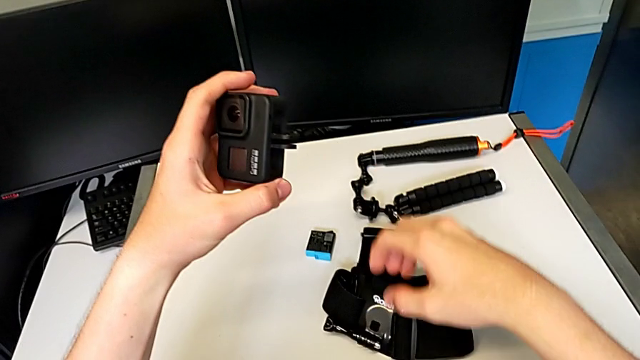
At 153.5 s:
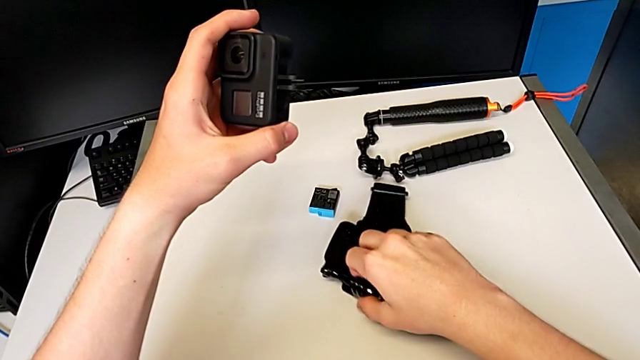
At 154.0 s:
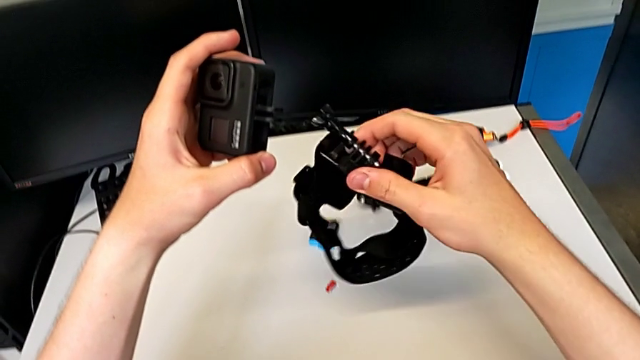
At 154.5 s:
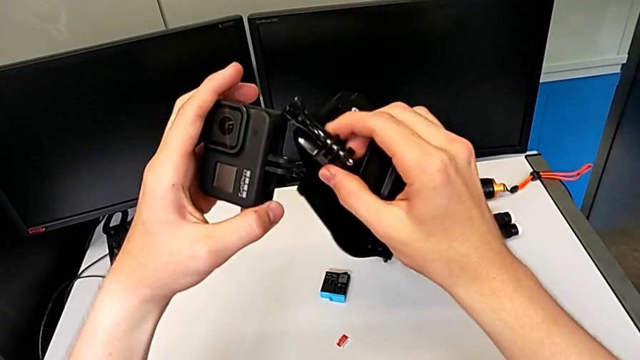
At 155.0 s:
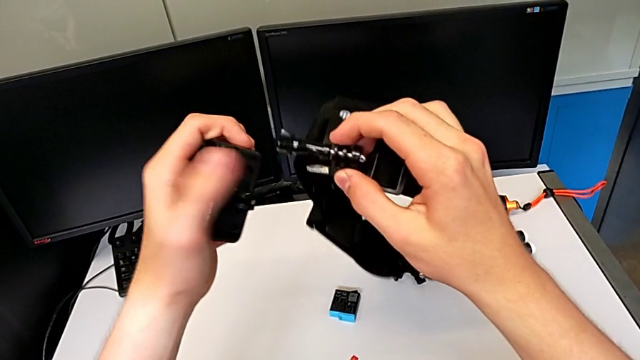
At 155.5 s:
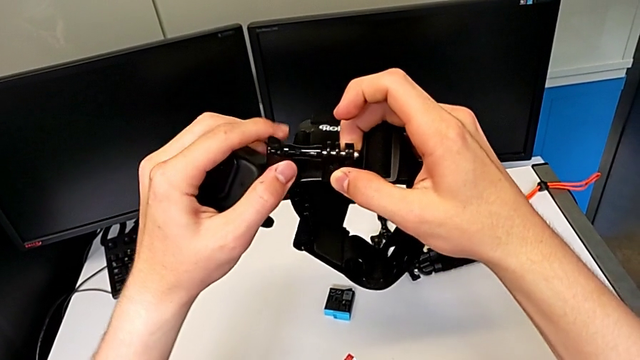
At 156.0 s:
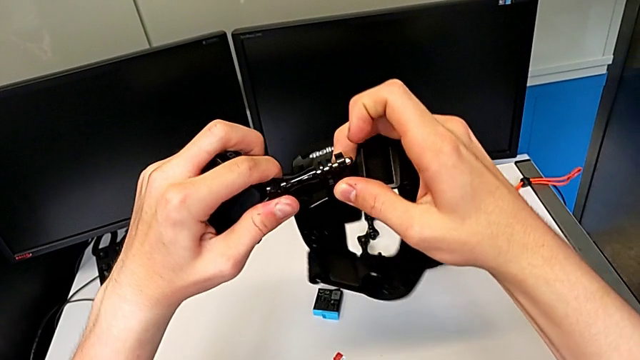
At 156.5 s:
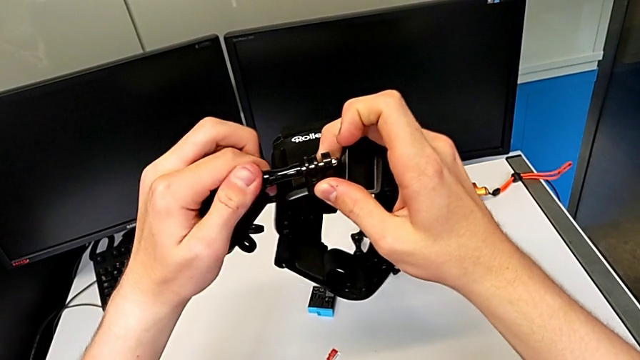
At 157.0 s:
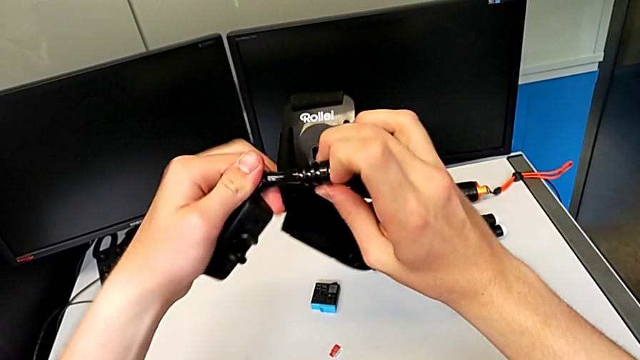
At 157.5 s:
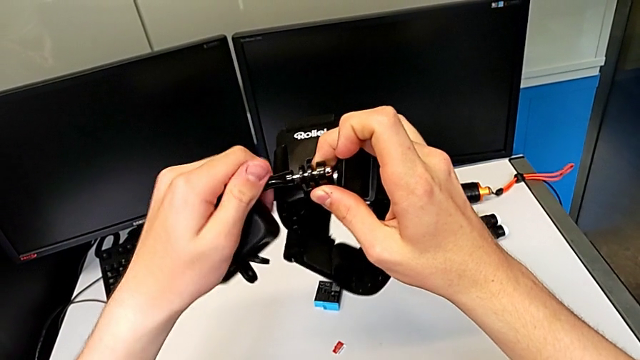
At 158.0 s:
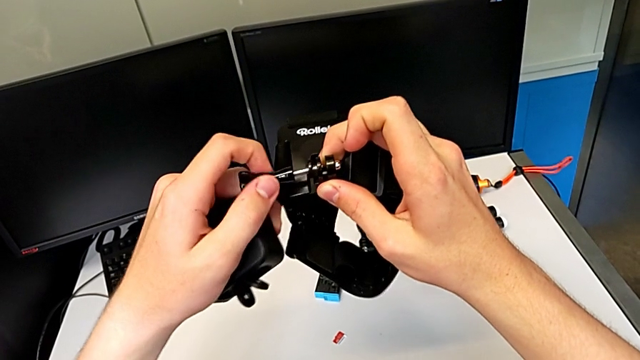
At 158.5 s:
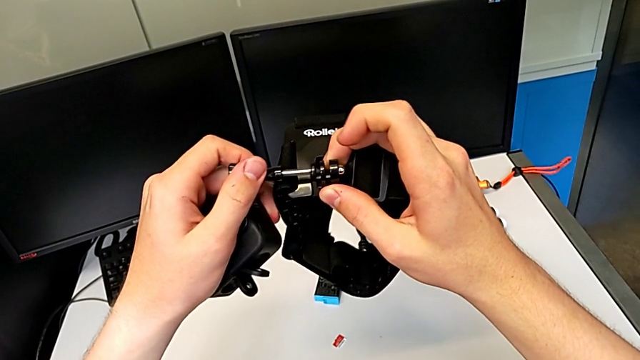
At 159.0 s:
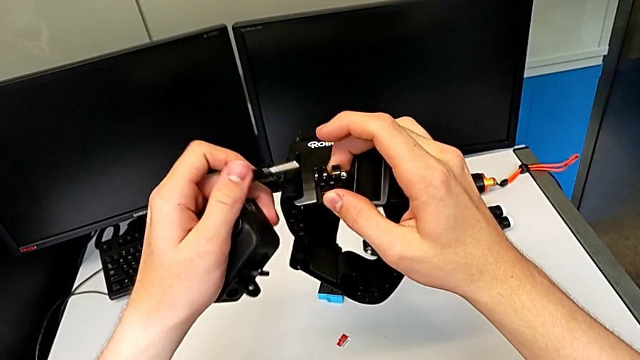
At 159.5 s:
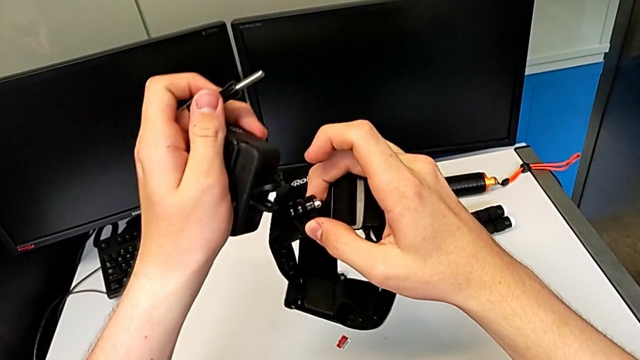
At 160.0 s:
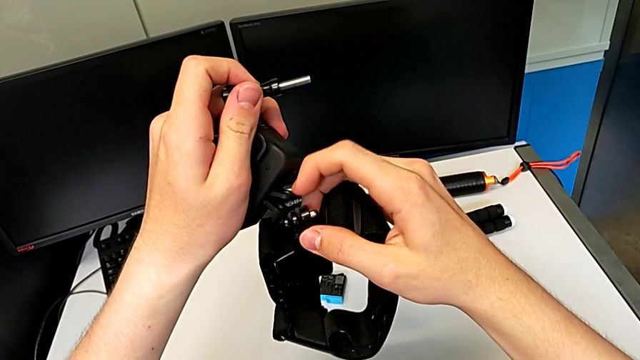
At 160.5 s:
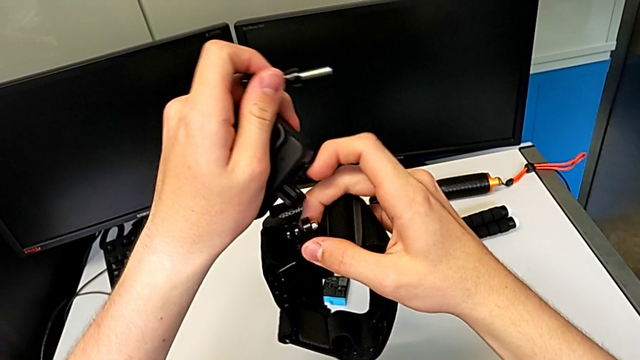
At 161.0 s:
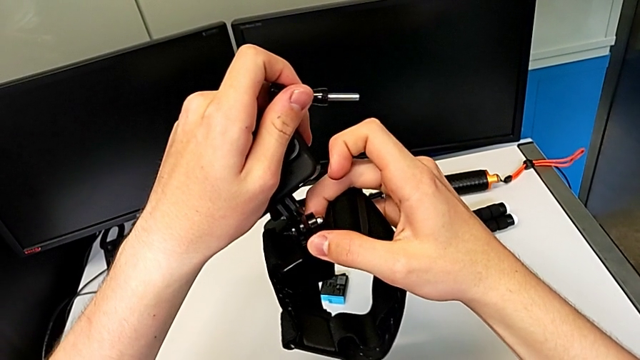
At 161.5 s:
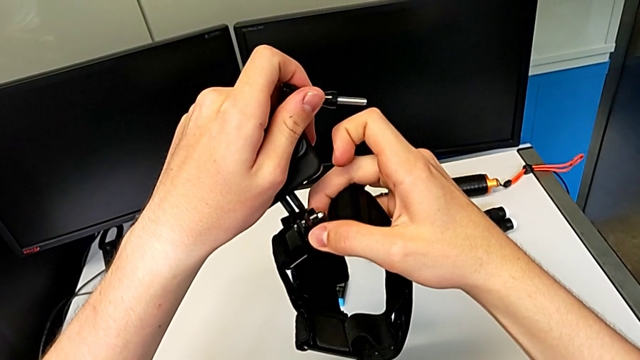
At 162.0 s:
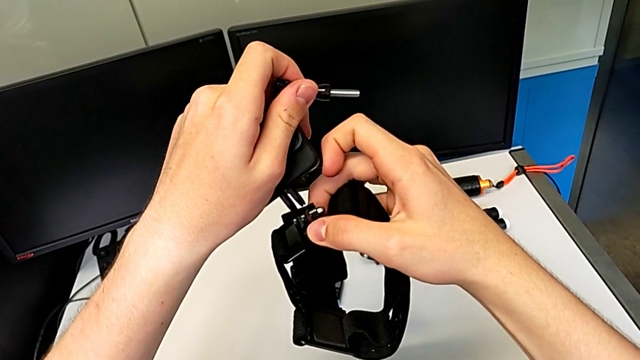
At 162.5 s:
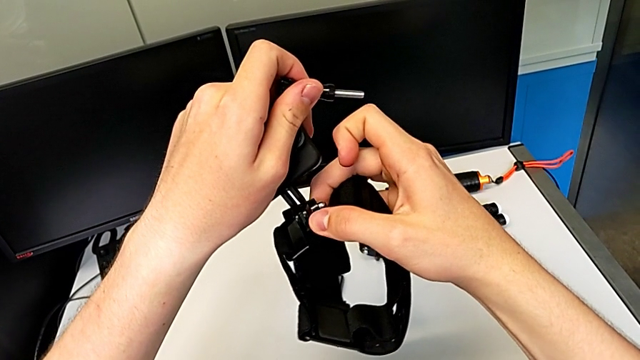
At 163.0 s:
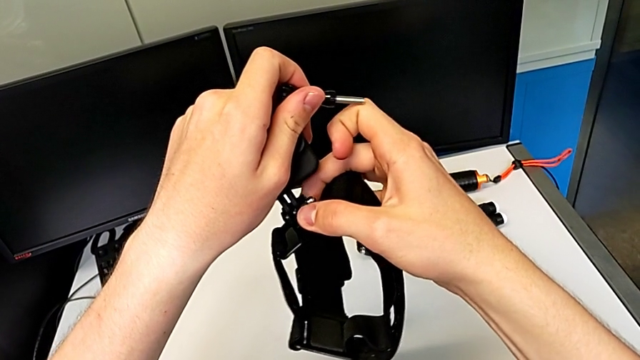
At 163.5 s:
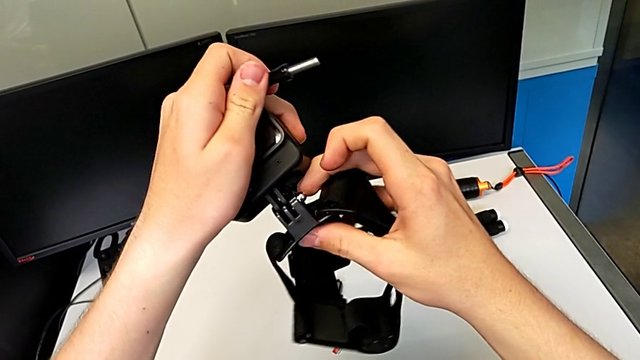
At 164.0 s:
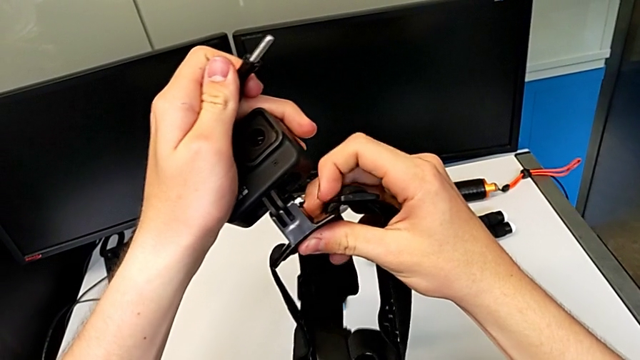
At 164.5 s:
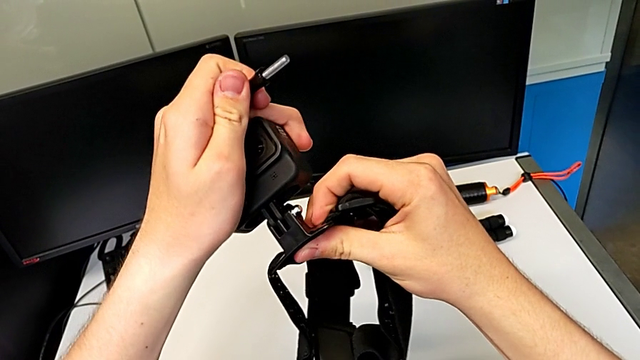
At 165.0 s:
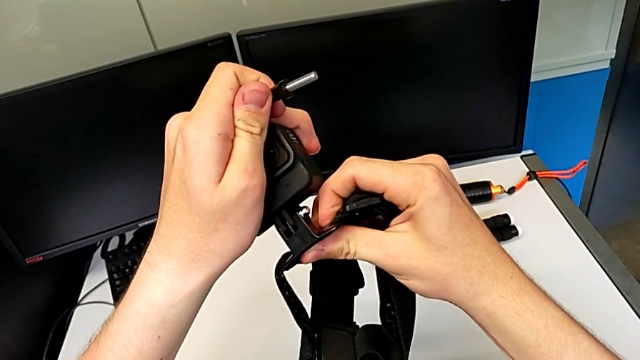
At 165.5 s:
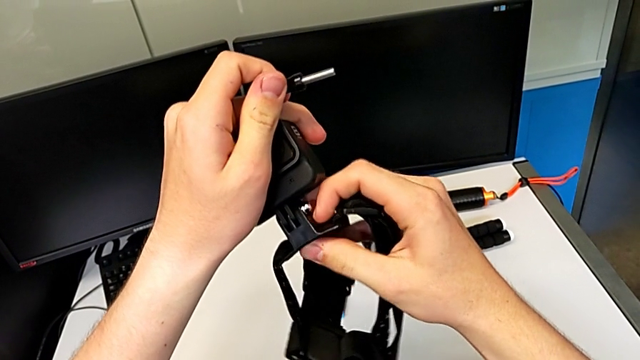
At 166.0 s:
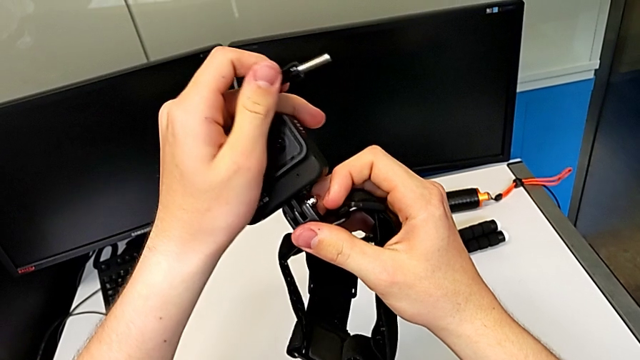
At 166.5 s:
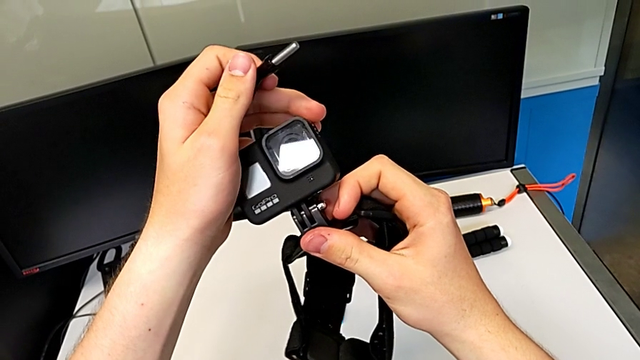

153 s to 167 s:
The camera wearer is putting the strap into the GoPro camera. They keep unscrewing the black strap and insert the black GoPro.

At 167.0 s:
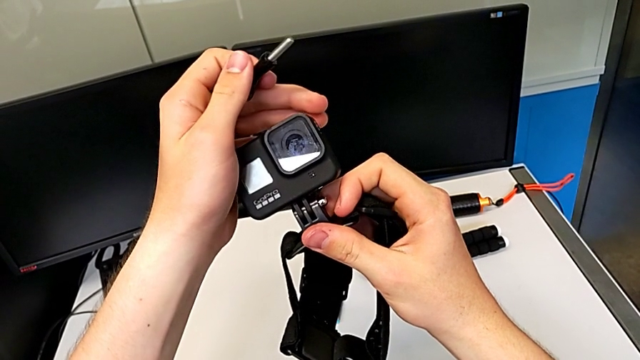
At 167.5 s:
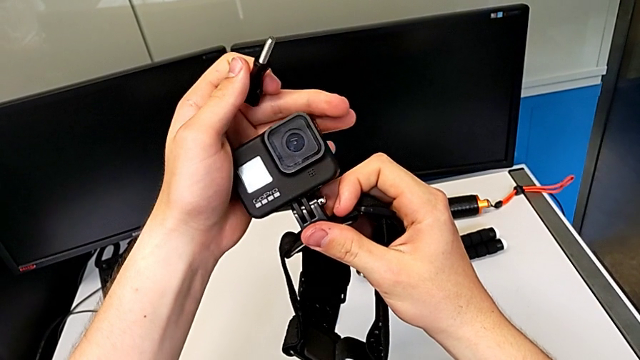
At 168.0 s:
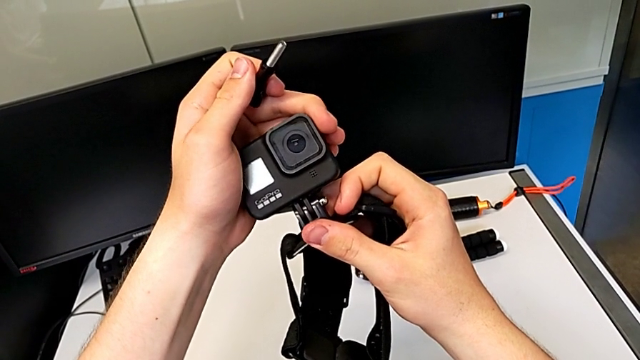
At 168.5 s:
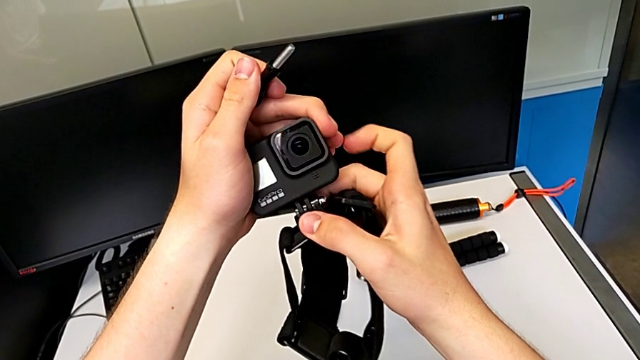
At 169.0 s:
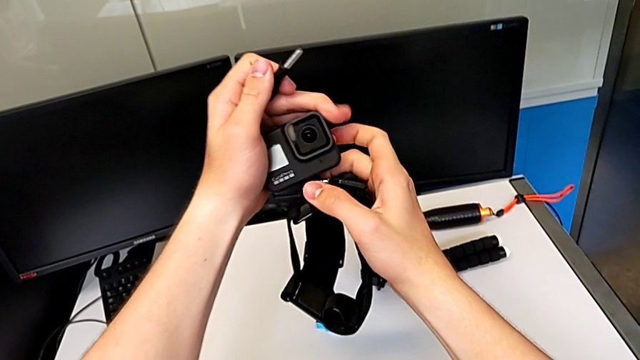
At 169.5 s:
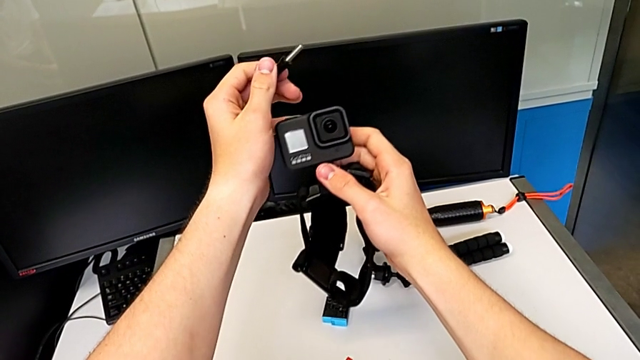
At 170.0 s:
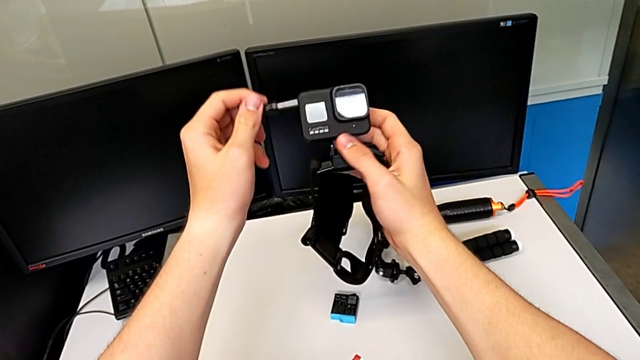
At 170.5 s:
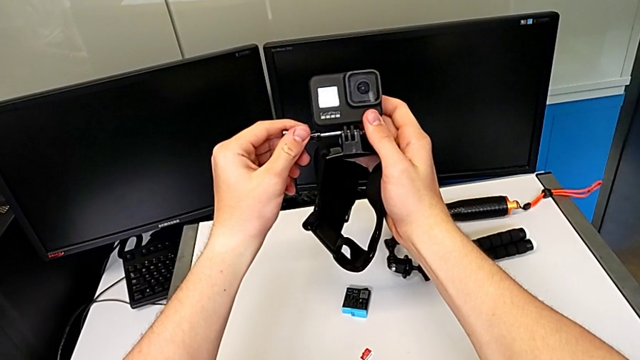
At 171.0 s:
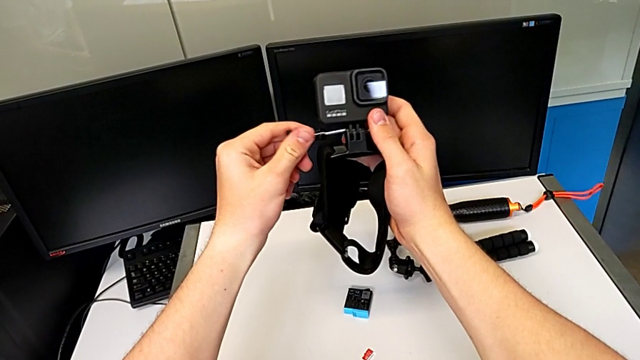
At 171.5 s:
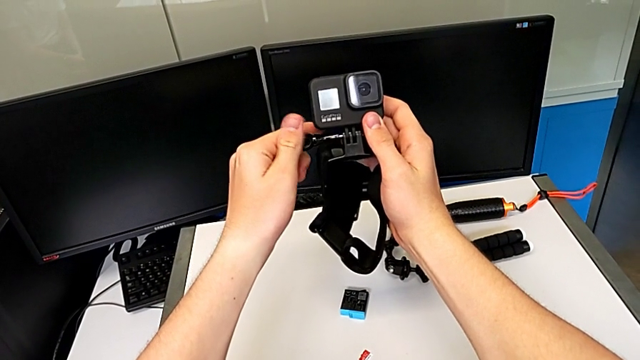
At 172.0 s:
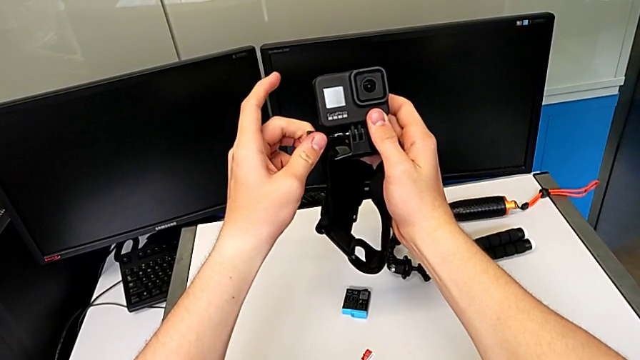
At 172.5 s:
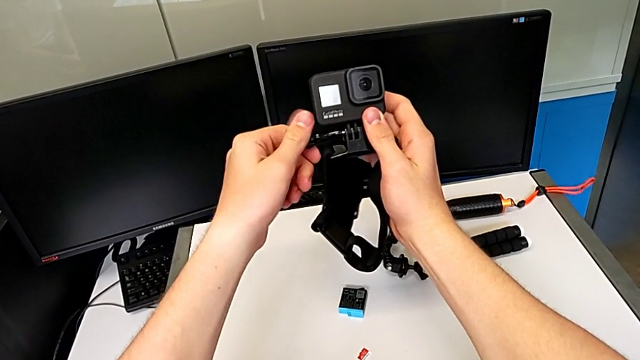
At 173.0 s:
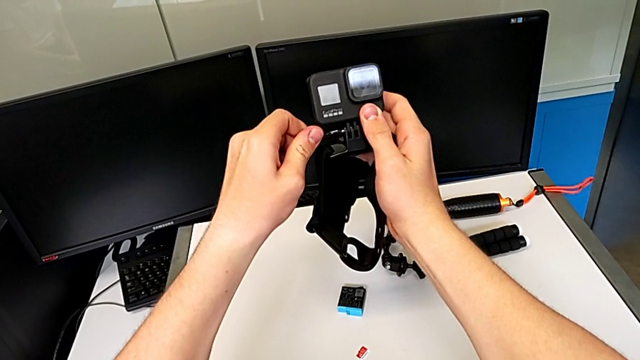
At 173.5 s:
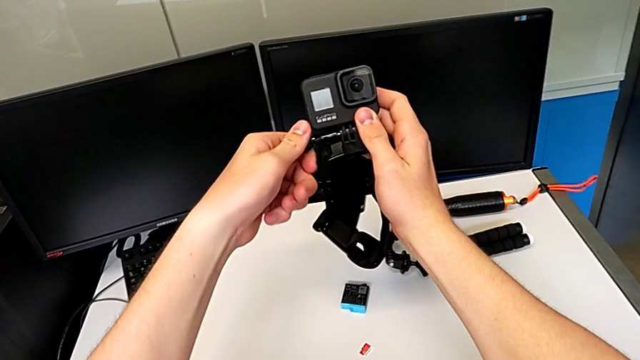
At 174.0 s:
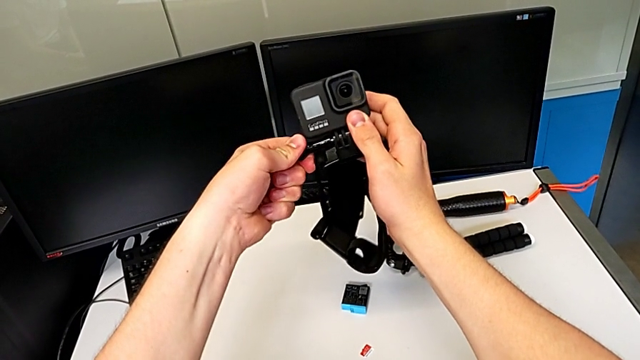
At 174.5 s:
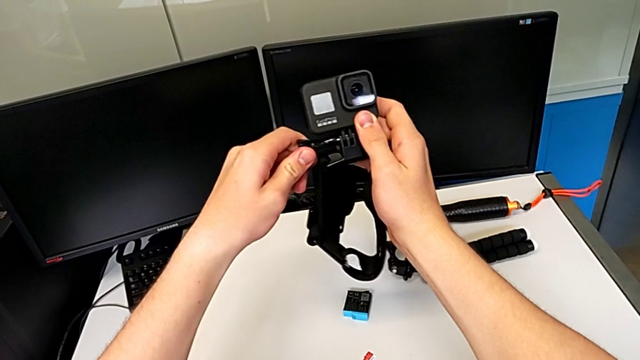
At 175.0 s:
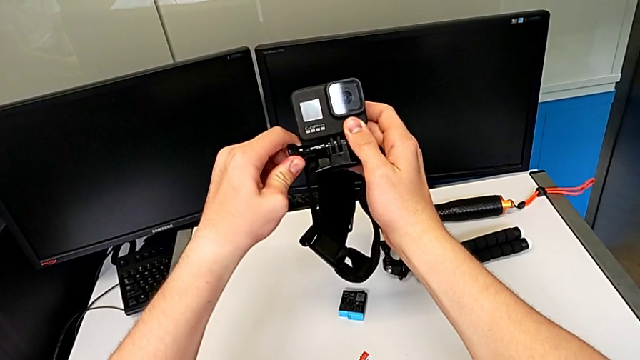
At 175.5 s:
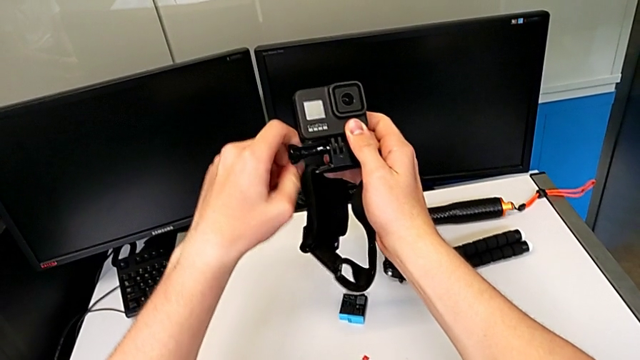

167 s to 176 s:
The camera wearer is continuing to put the strap into the GoPro camera. They assemble the black strap and begin to screw it.
